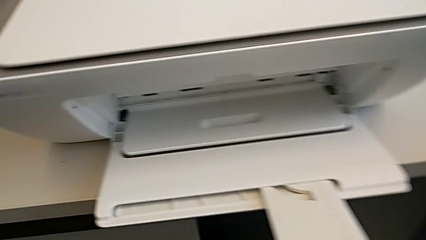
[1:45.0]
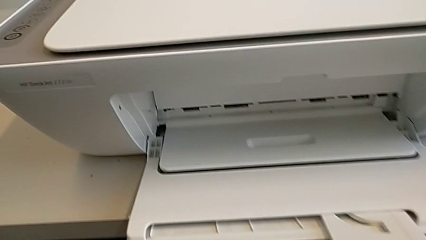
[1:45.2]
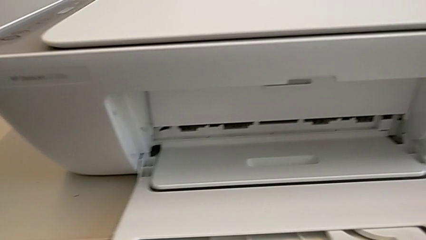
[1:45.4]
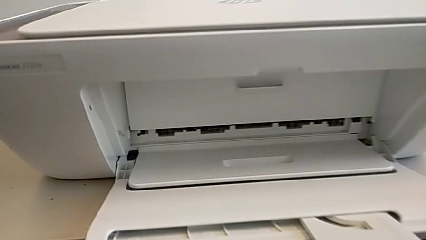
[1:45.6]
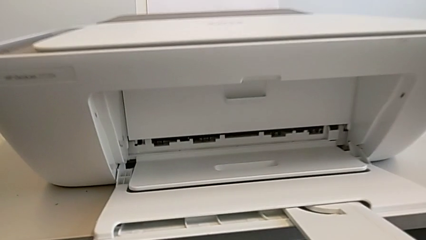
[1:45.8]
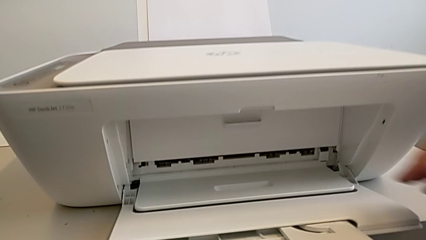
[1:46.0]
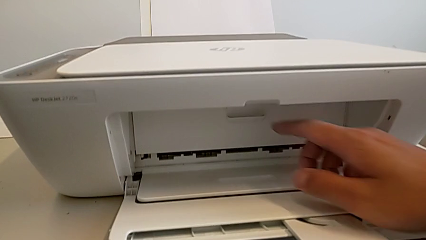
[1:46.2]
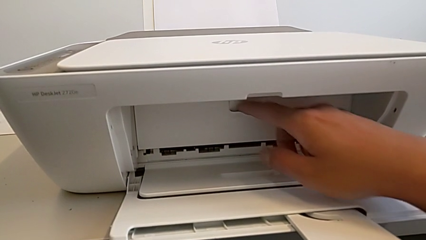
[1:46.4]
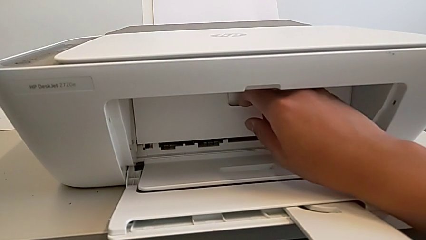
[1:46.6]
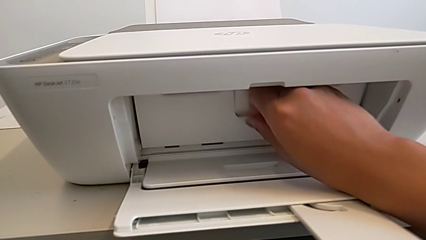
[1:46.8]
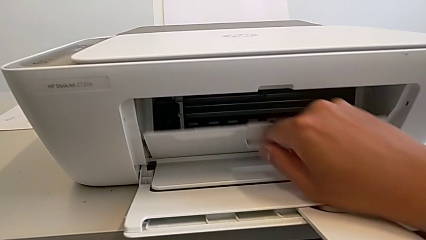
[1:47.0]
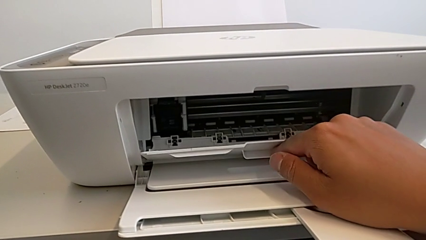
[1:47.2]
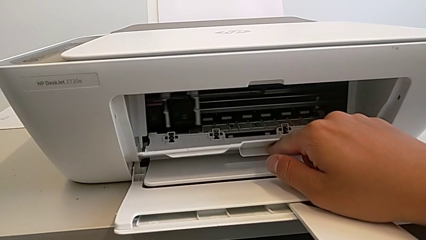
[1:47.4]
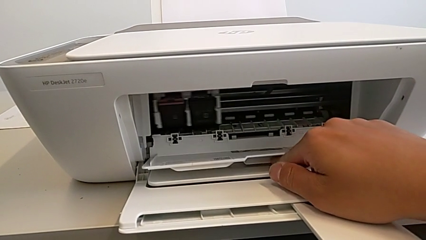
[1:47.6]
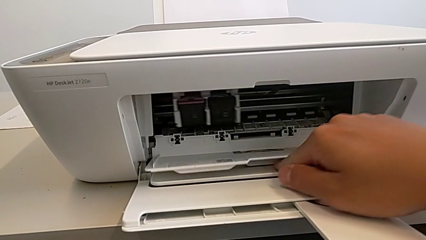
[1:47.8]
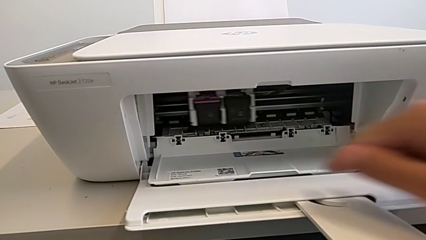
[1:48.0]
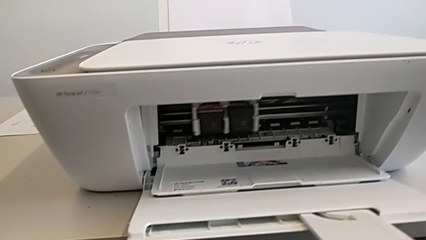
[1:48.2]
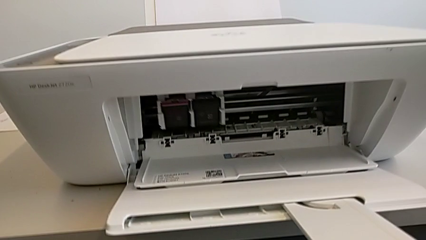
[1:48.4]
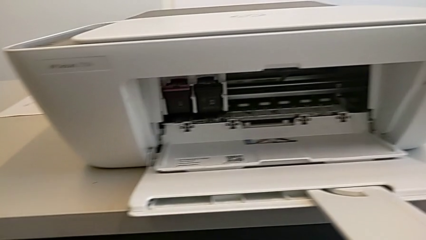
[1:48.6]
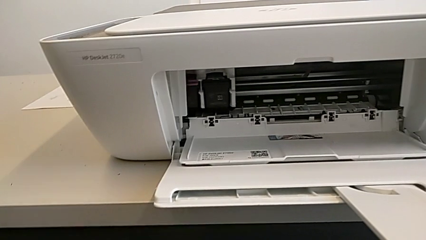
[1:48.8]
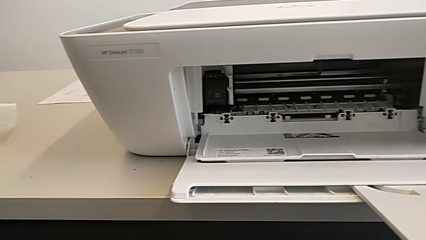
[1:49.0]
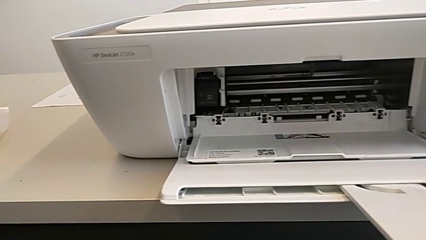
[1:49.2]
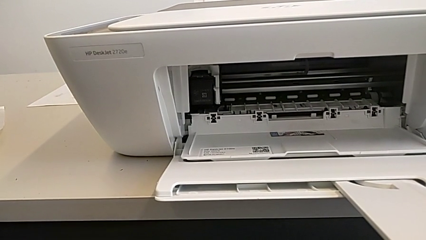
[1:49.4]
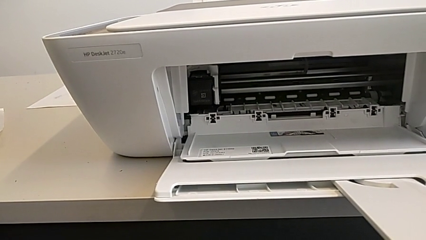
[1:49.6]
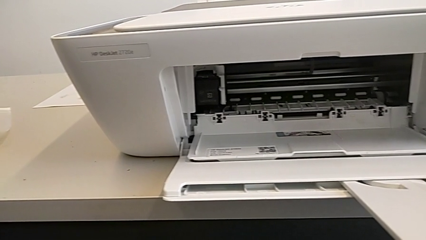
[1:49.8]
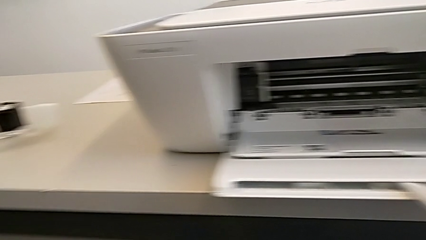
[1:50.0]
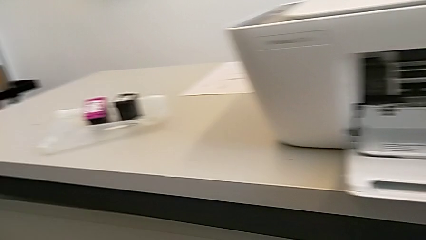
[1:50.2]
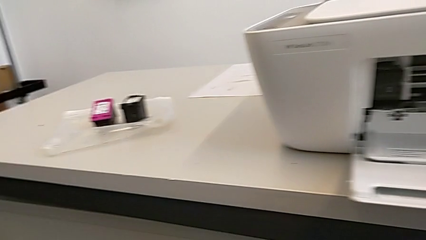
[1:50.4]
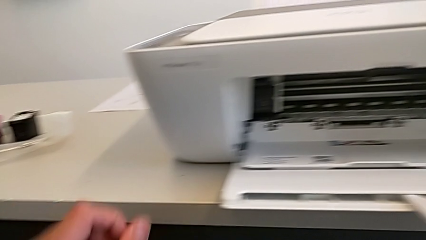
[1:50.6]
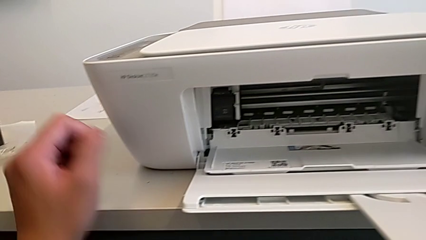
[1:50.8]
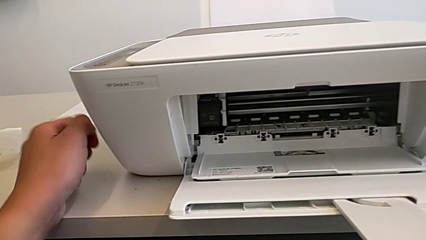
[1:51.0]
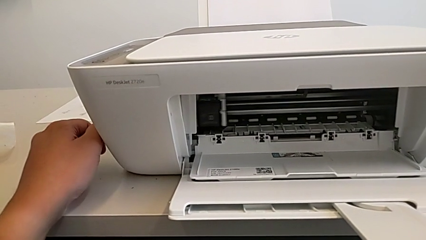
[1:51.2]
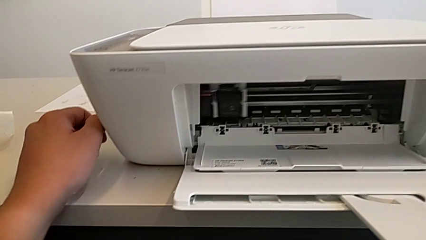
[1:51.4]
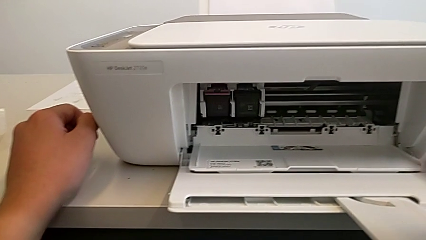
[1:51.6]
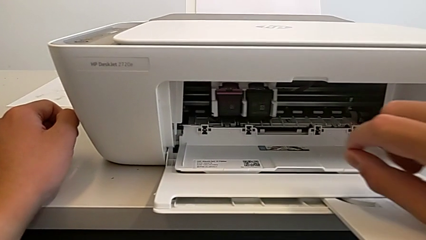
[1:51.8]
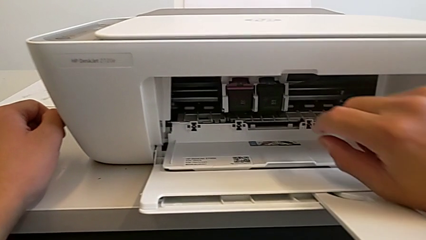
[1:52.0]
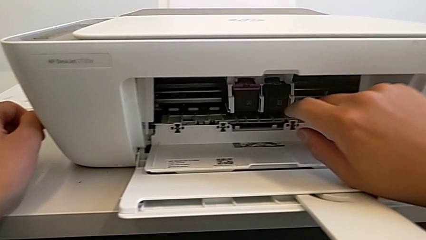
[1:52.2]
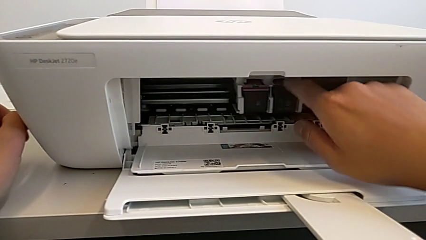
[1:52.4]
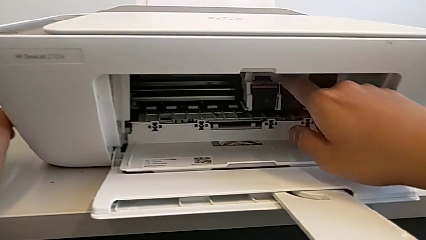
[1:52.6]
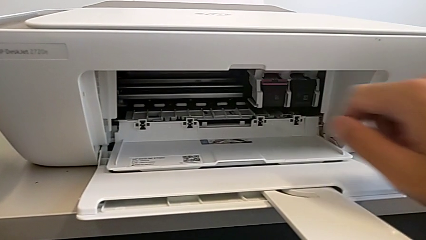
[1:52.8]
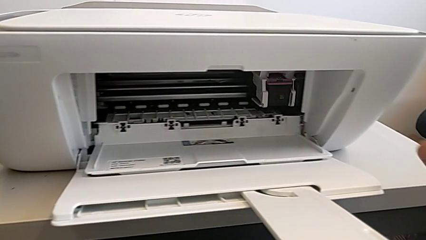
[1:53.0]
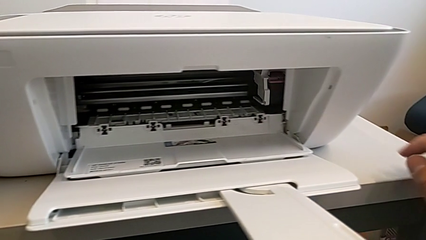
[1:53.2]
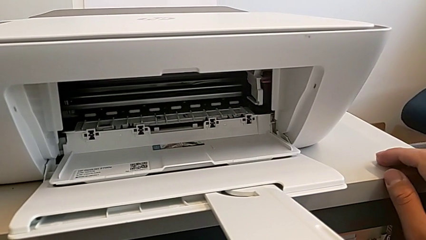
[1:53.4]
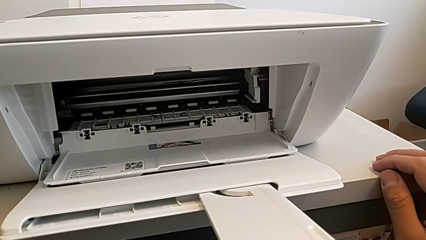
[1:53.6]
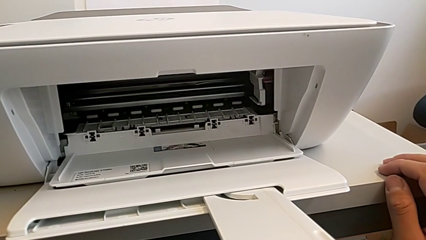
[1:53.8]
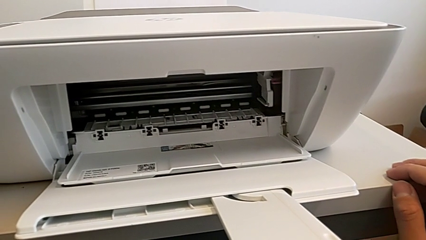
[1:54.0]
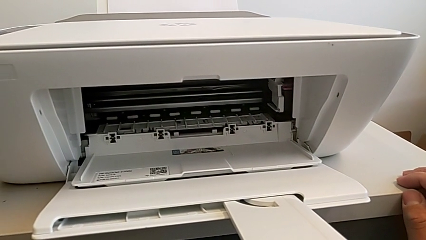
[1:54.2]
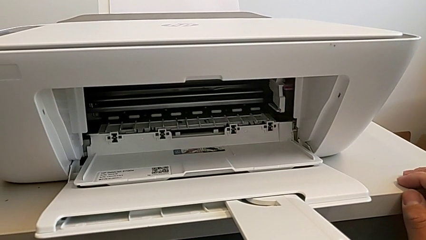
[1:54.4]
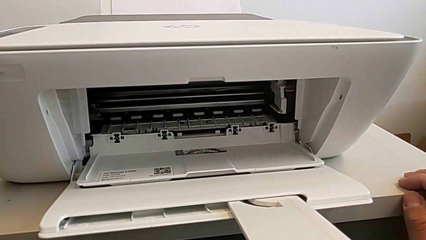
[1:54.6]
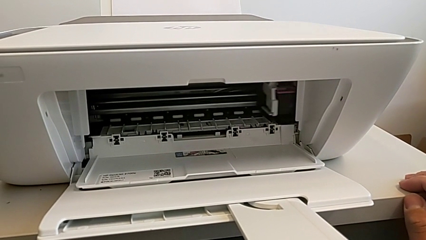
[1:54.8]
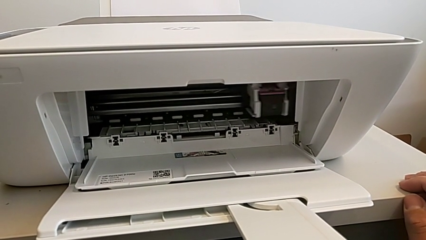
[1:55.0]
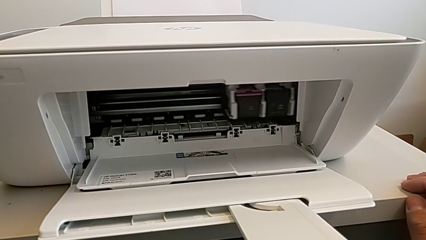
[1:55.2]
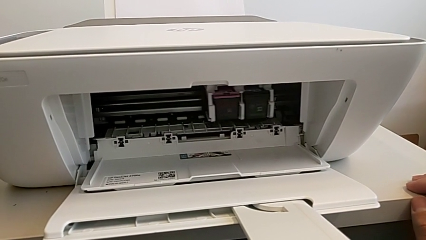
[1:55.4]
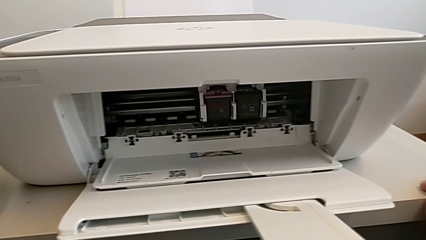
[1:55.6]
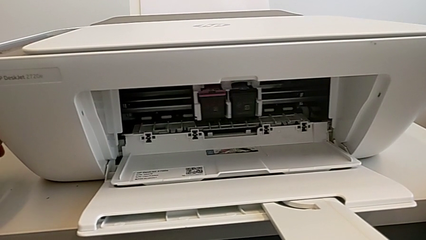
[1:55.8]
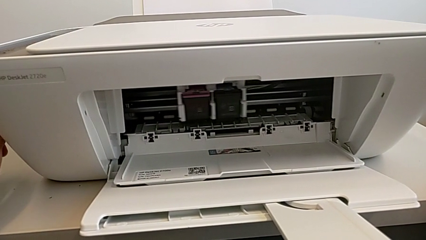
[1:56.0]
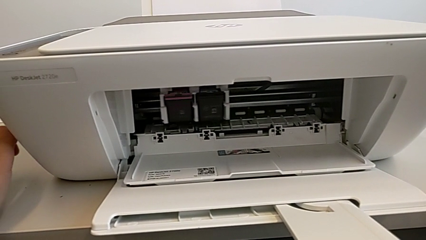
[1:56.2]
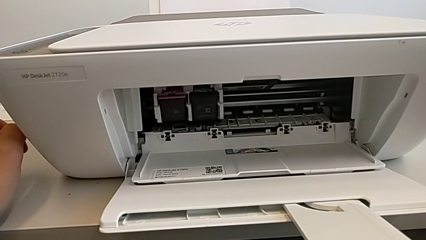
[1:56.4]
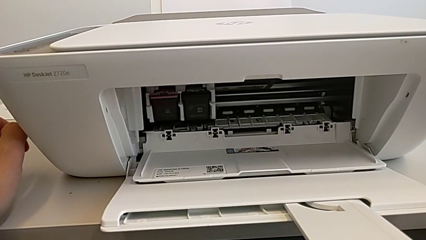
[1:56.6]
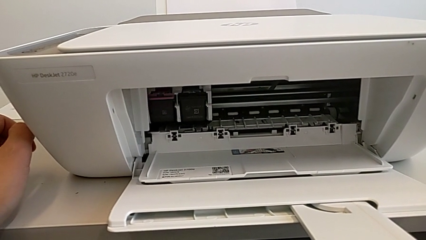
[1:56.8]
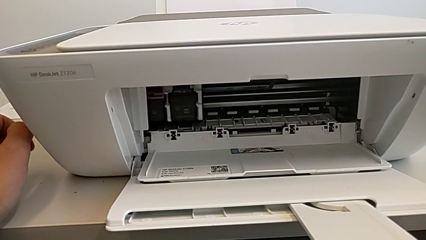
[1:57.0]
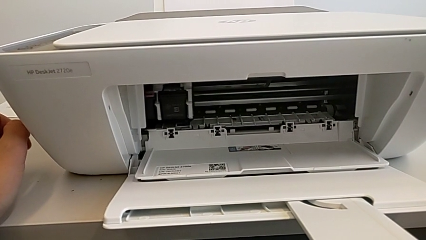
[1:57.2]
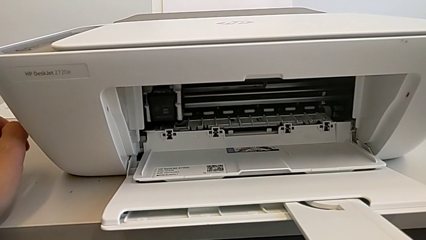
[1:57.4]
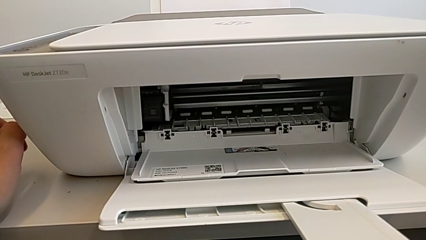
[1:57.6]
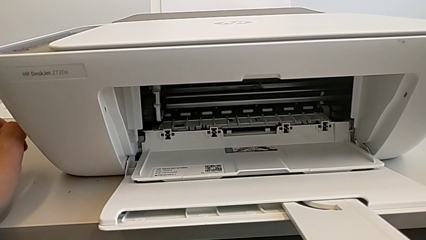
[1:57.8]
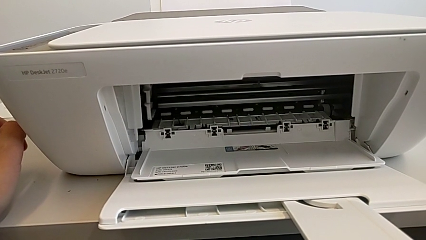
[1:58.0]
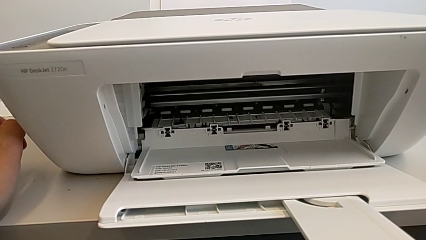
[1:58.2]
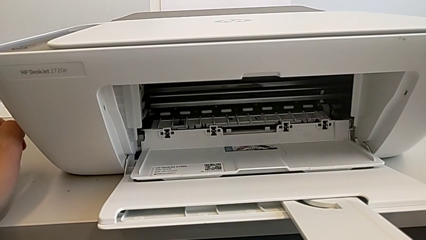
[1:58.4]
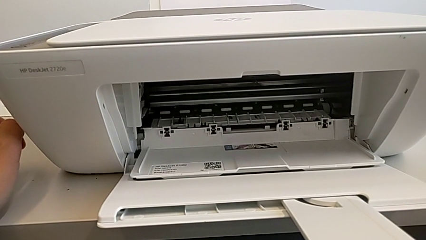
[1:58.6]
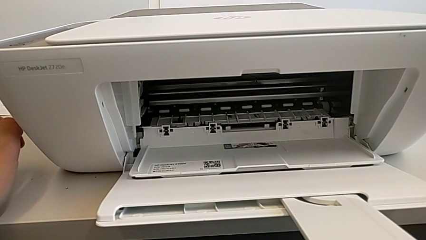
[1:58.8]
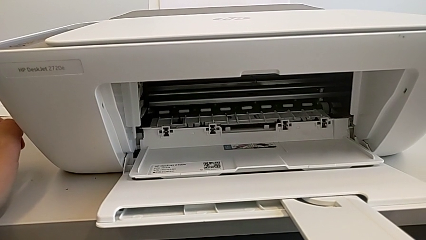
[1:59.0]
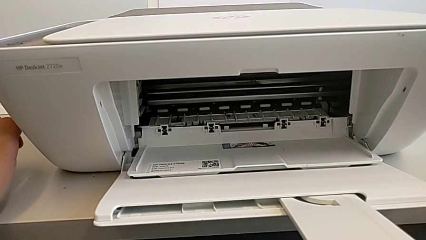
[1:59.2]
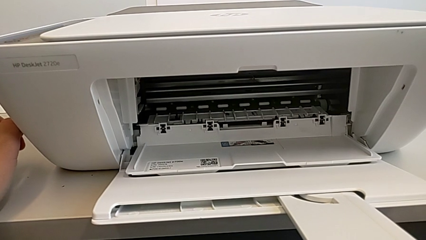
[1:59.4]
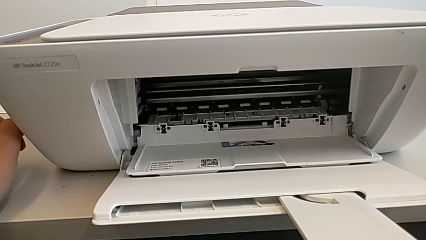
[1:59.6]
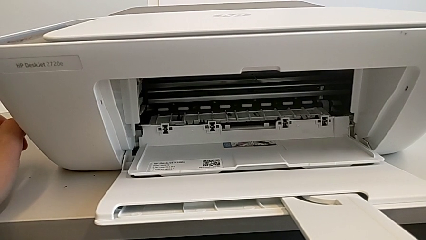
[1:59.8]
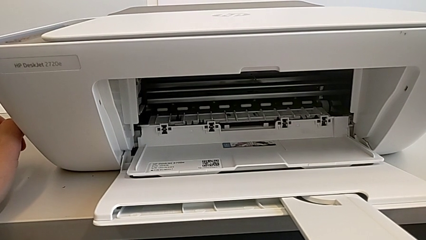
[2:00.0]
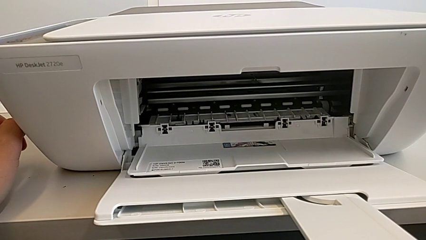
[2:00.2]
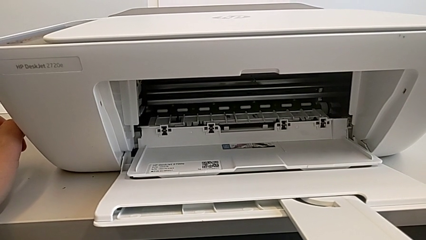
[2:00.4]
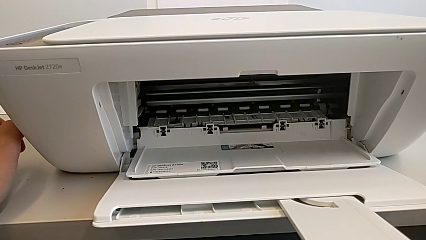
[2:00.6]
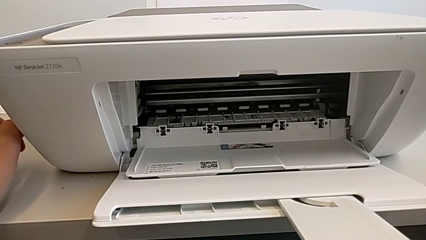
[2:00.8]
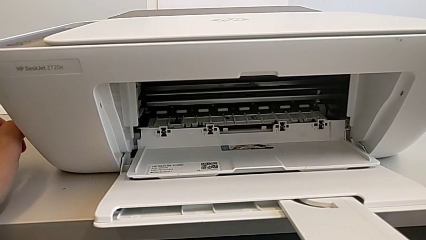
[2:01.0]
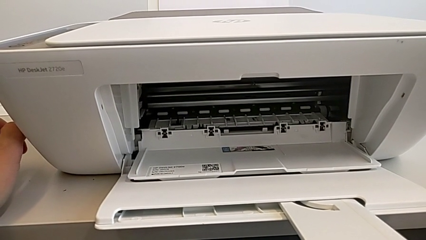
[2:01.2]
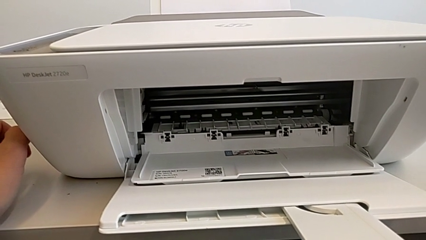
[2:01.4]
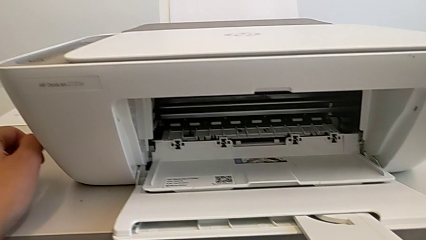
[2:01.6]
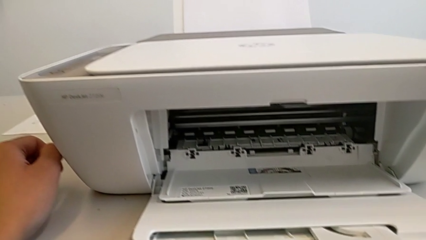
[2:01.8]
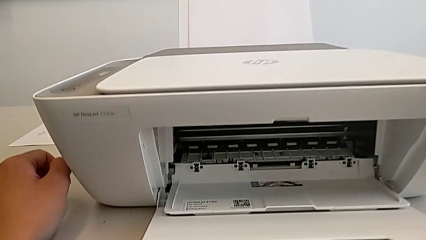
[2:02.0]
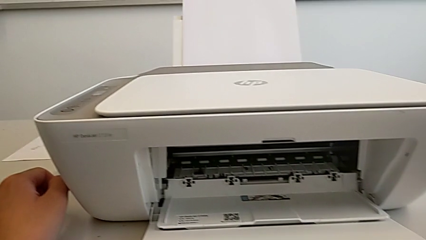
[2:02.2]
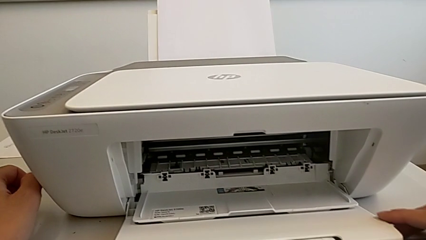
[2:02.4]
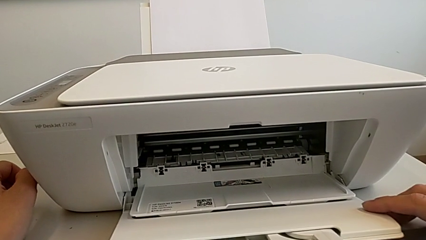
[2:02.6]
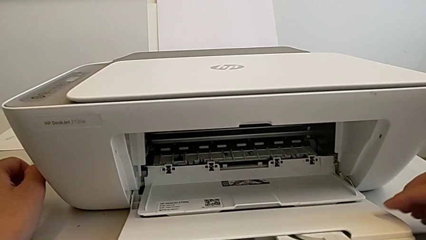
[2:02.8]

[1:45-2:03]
The camera wearer is changing the black and magenta ink cartridges. They grab the cartridge gate and open it.
